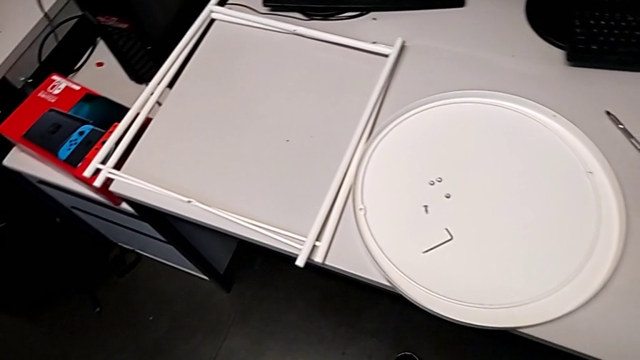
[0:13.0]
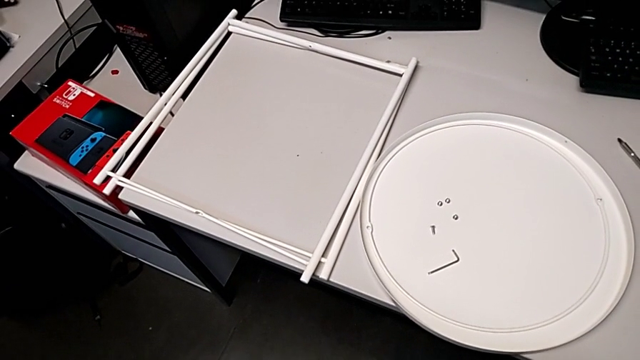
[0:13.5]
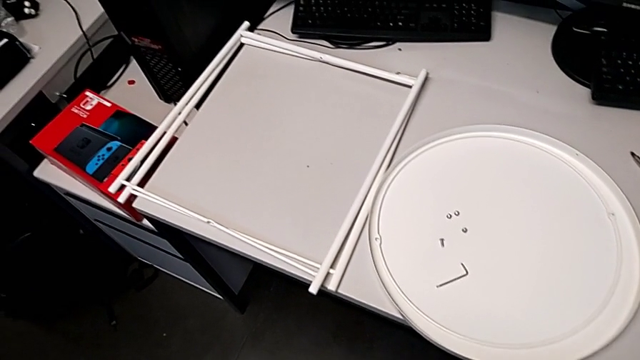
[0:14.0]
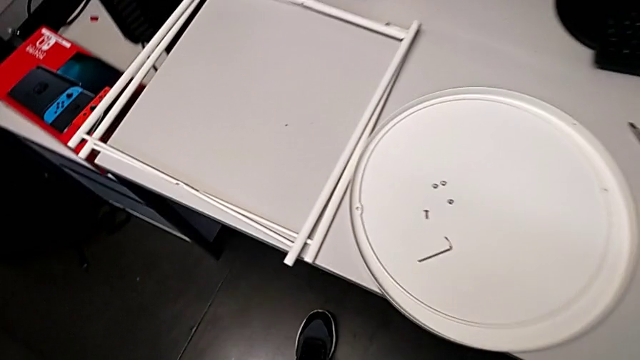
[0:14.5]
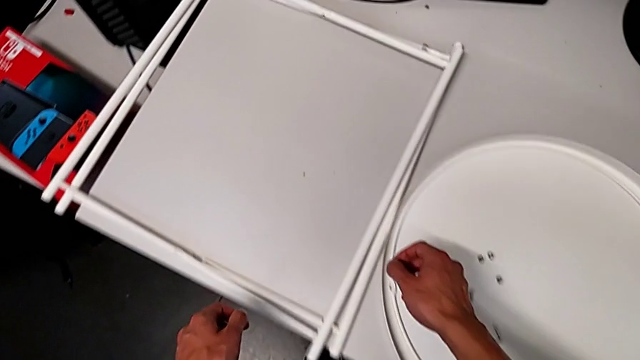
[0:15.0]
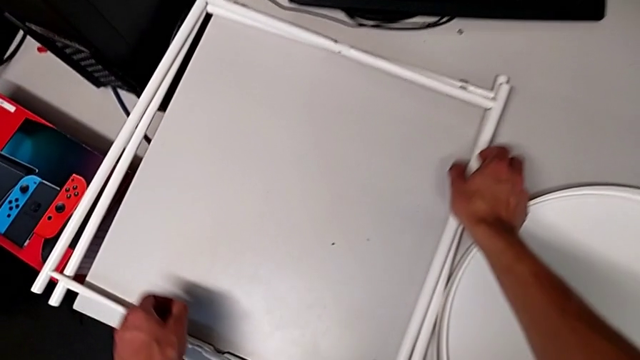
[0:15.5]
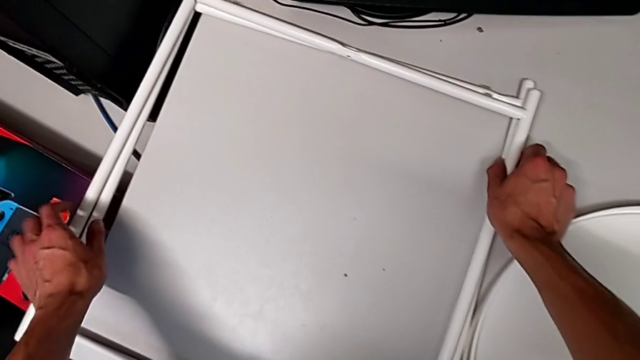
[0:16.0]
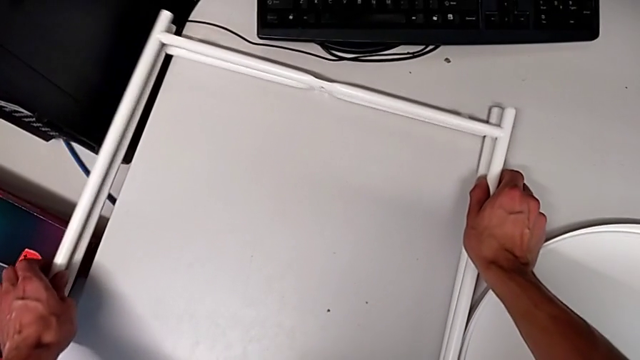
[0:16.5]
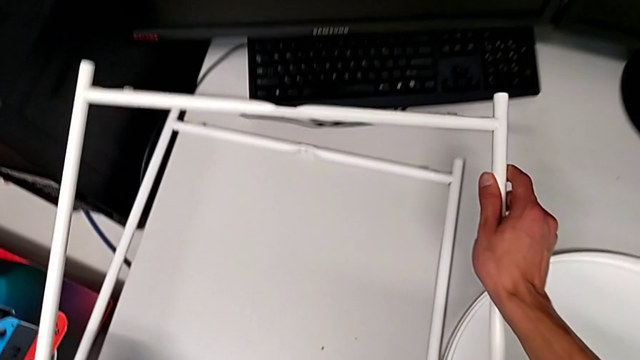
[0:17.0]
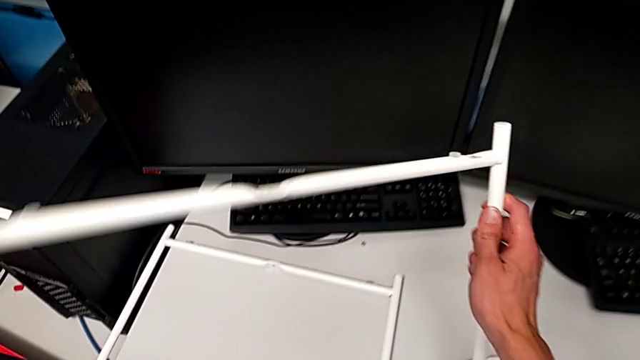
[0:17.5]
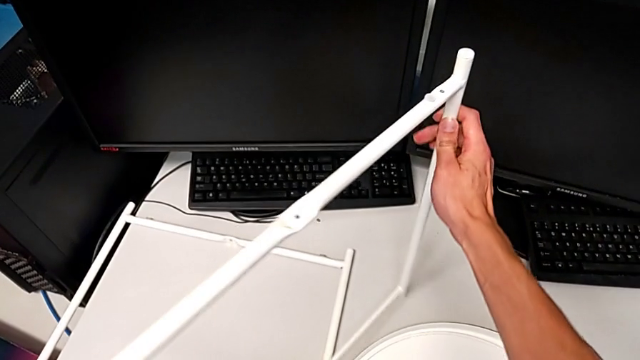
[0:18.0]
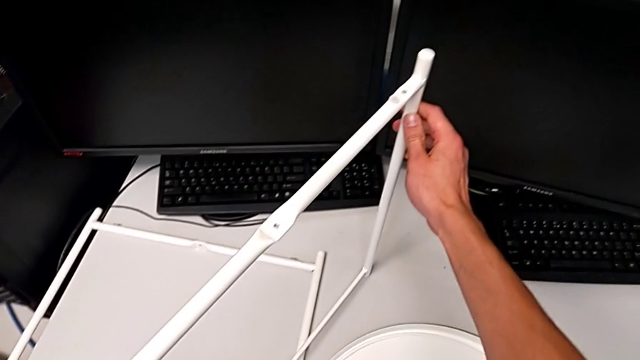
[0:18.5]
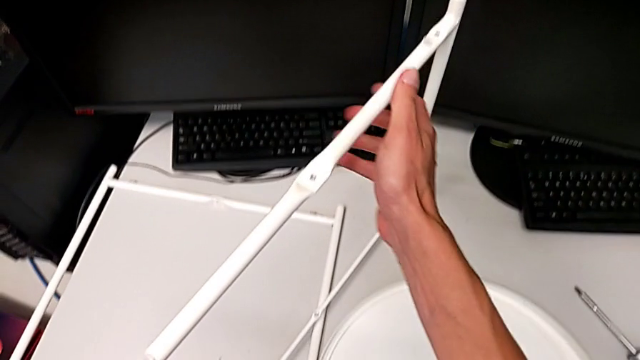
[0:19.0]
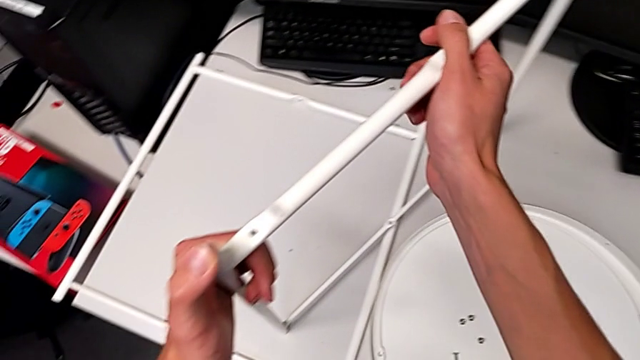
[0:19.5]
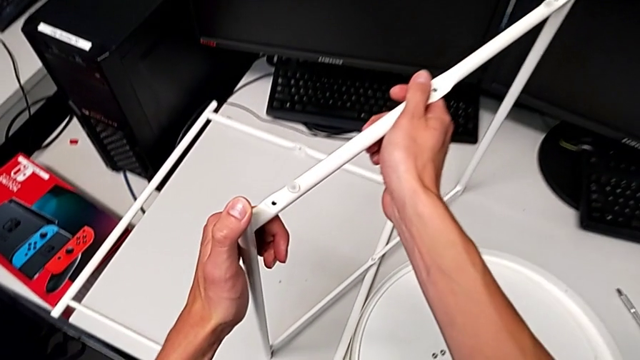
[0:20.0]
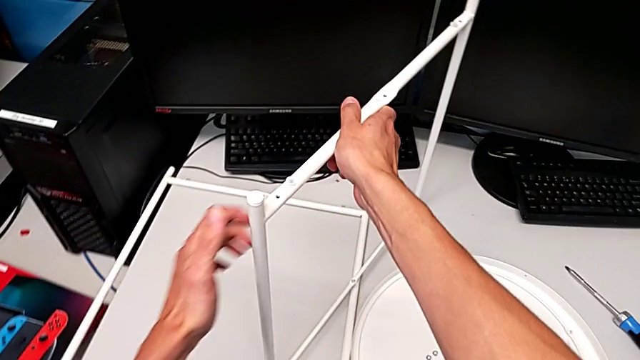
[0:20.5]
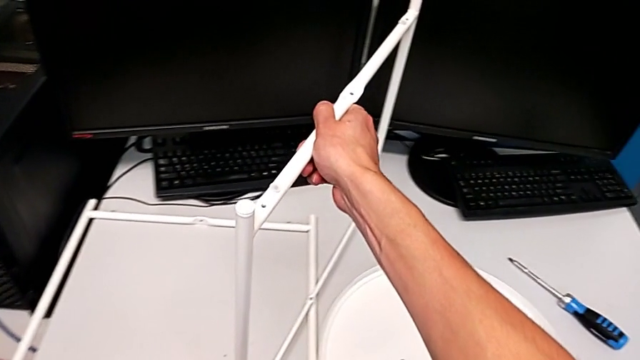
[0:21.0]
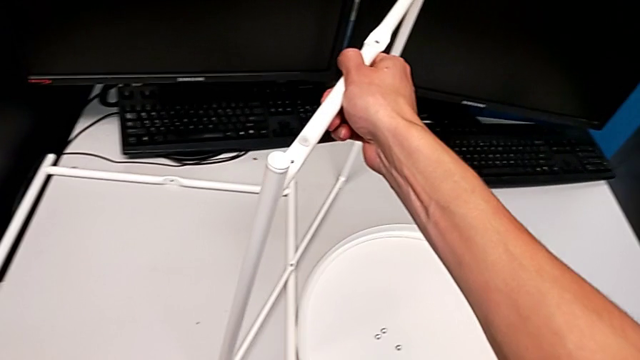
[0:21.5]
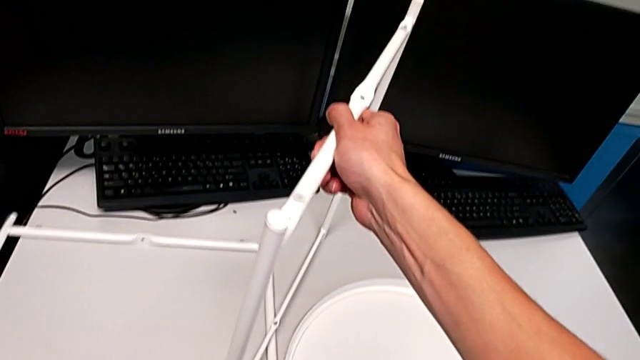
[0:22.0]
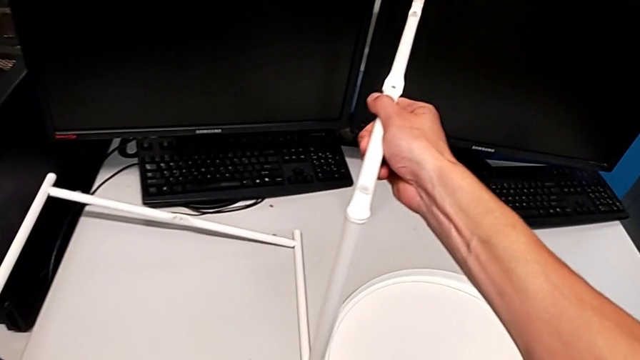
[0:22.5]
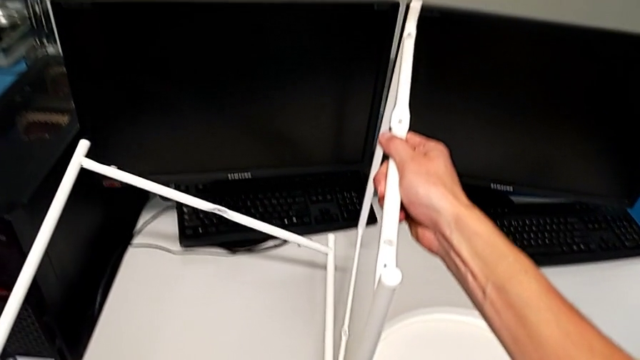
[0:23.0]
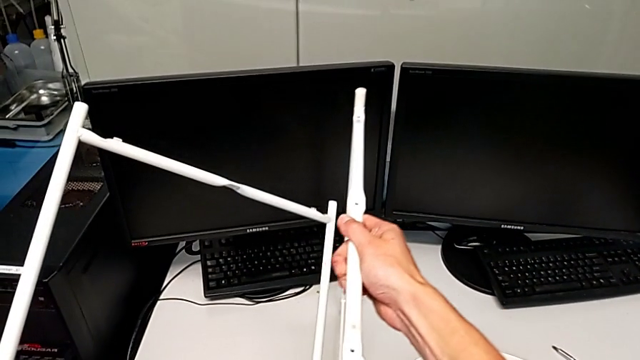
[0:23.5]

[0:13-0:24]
The camera wearer is assembling the legs together. They grab the first leg, lift it and place it. They grab the second leg and lift it.

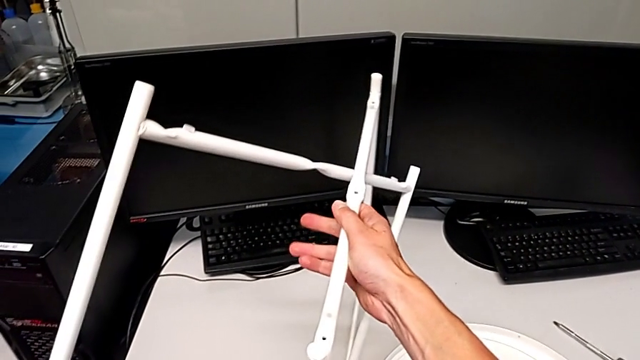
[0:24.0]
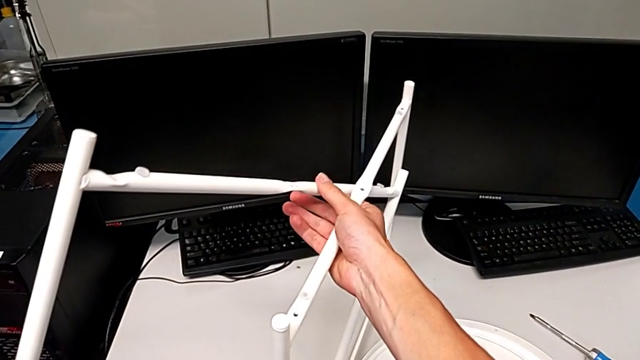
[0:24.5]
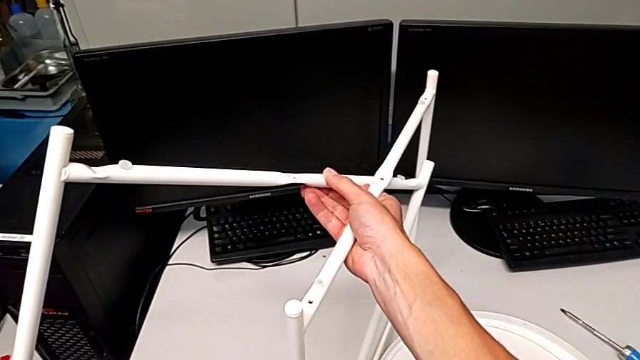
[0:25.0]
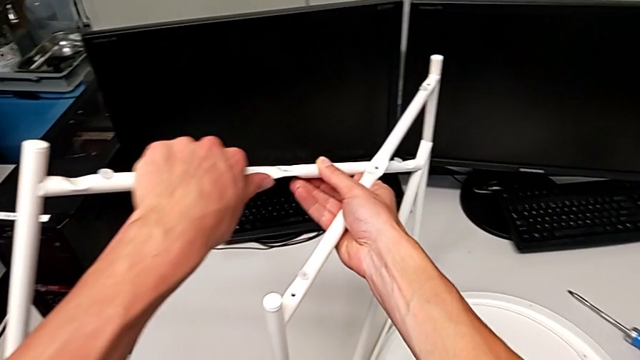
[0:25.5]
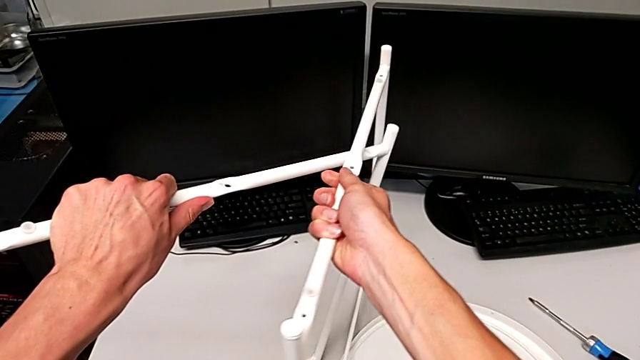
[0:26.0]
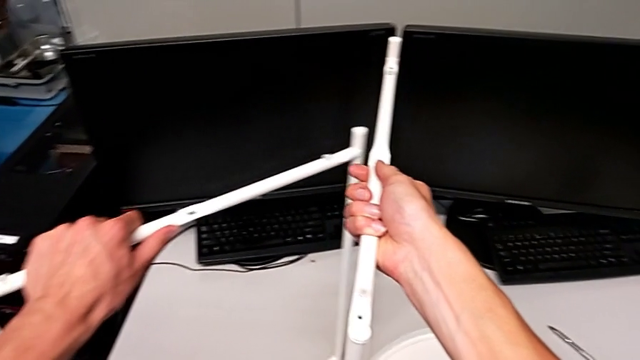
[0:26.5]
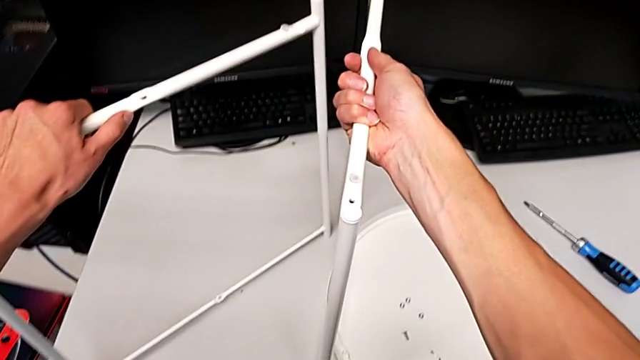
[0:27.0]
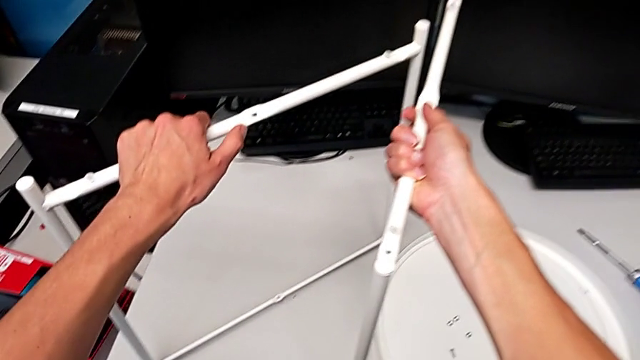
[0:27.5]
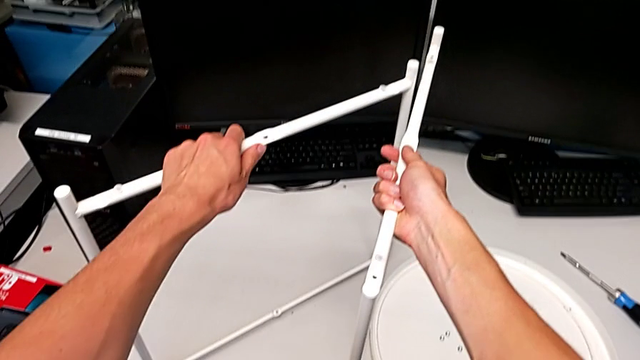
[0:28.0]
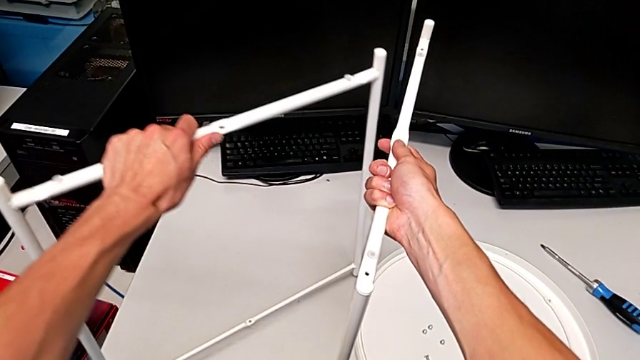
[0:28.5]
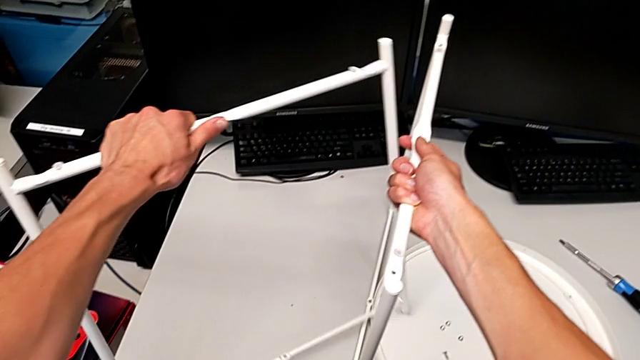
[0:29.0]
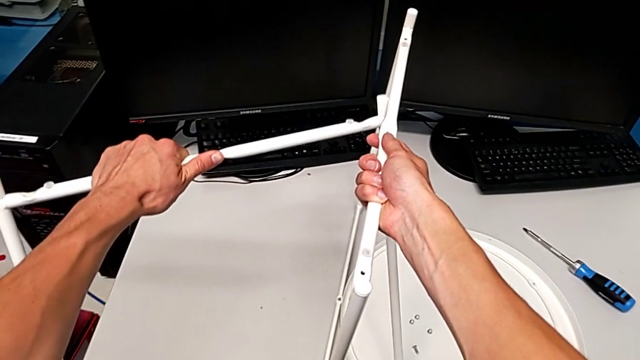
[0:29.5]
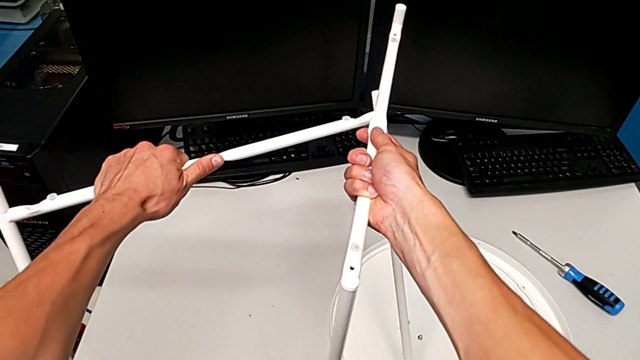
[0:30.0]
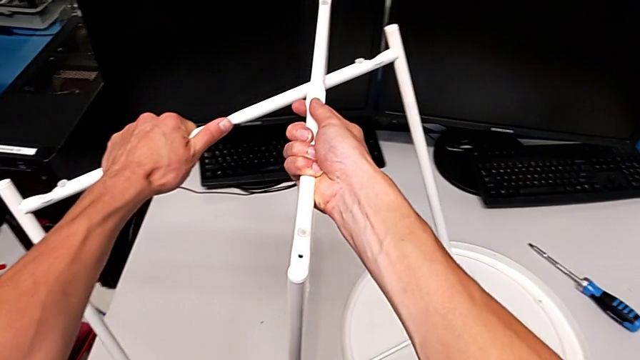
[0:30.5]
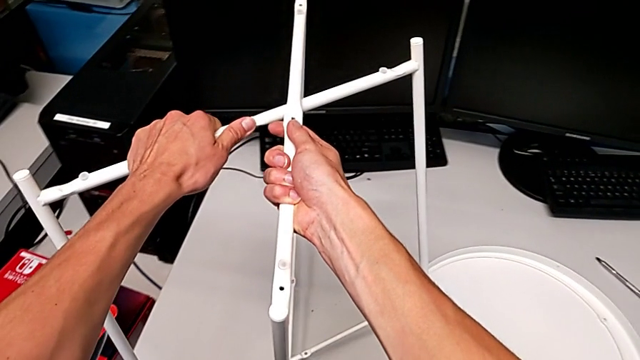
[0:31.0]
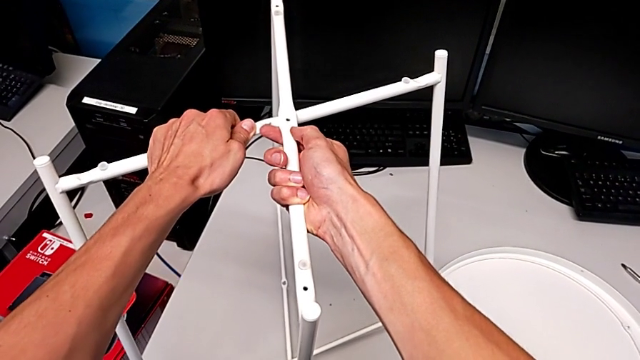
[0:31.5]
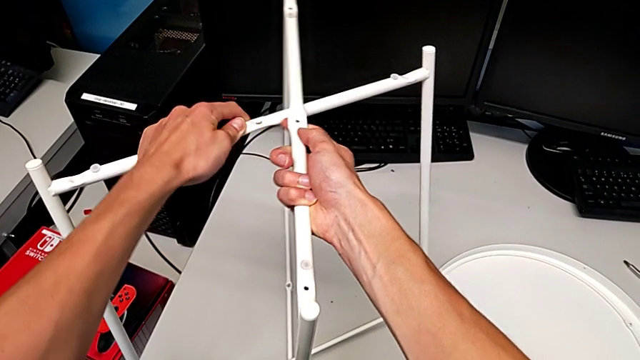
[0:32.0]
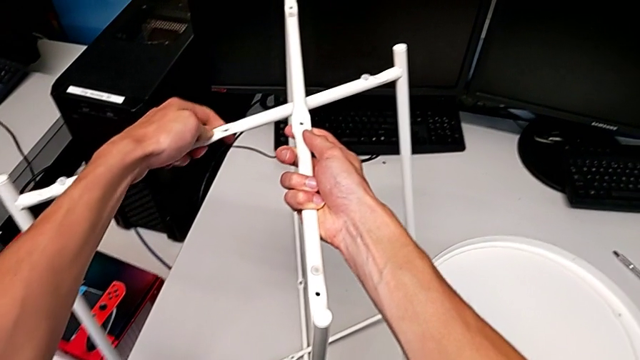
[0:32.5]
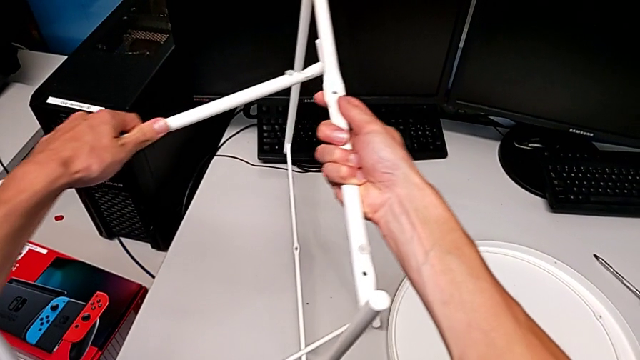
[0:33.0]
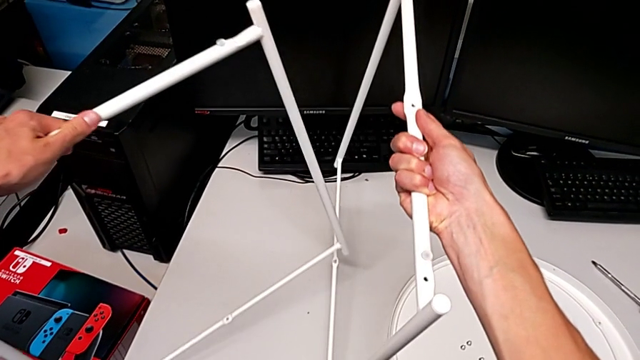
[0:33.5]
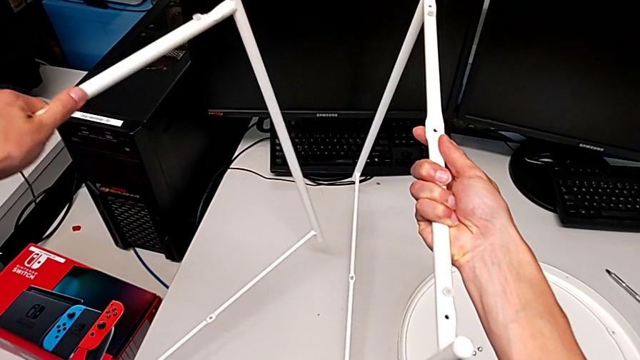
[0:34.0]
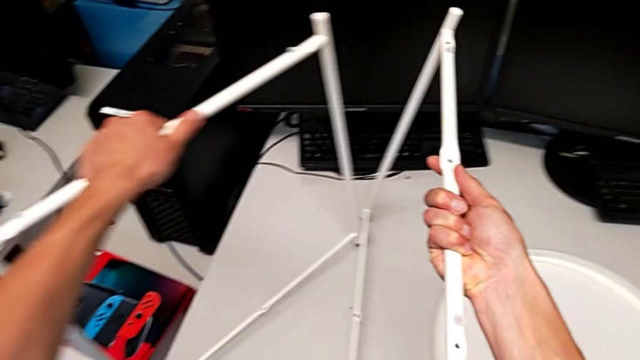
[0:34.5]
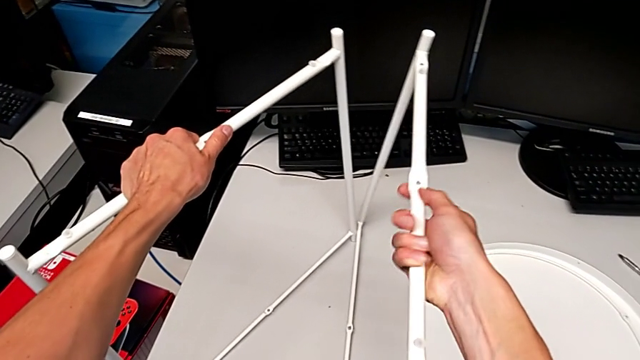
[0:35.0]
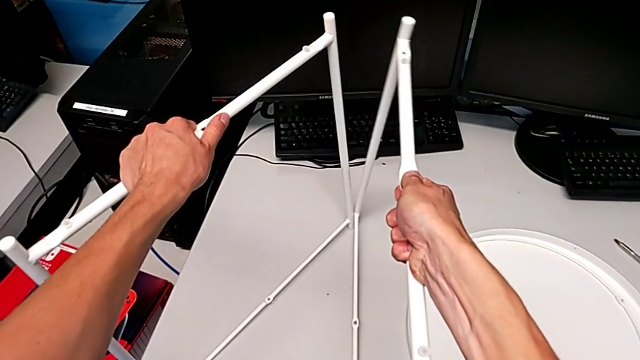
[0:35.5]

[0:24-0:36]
The camera wearer is assembling the legs together. They hold the leg, wrongly align the leg and disassemble the leg.
